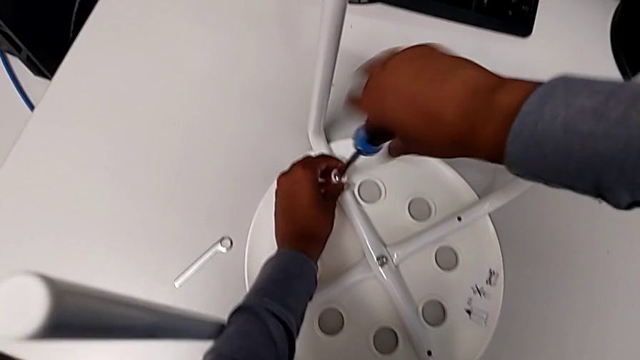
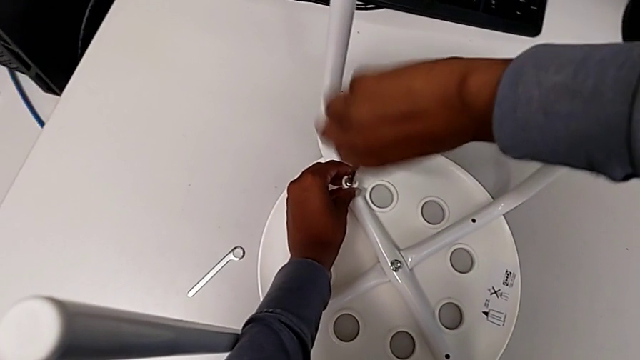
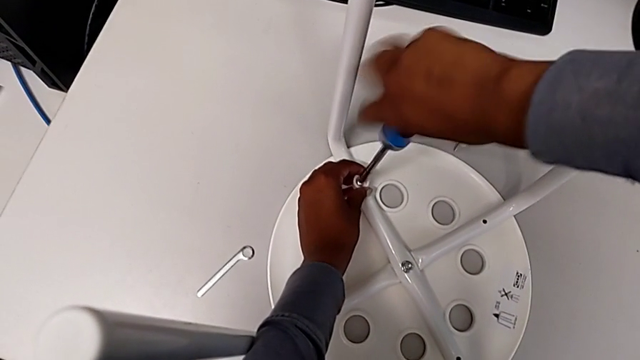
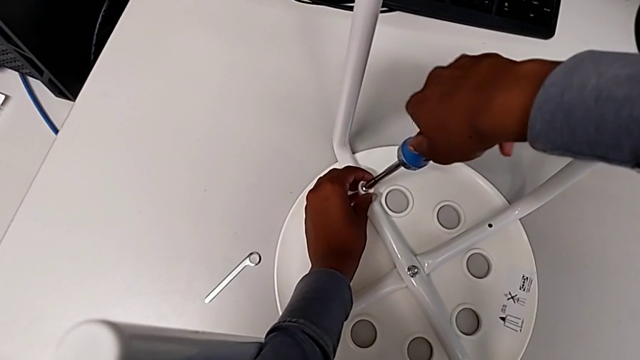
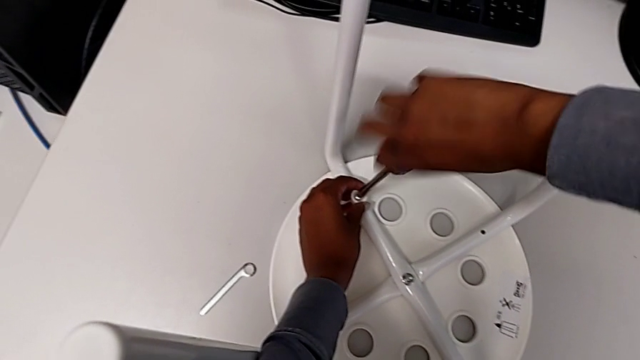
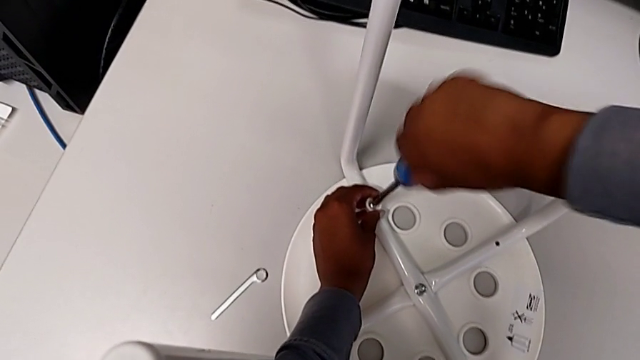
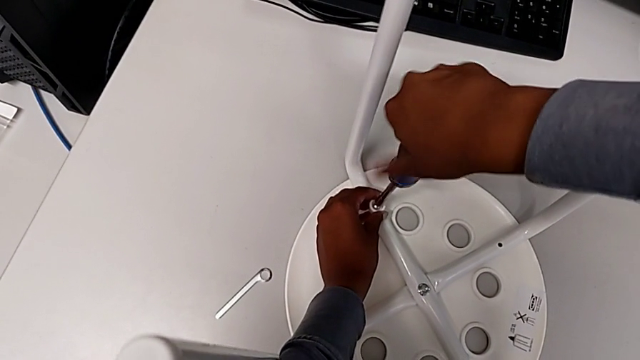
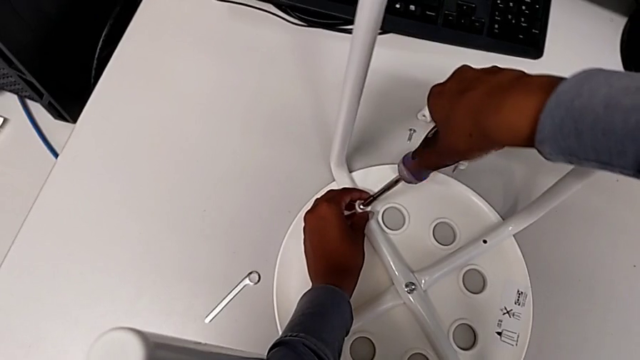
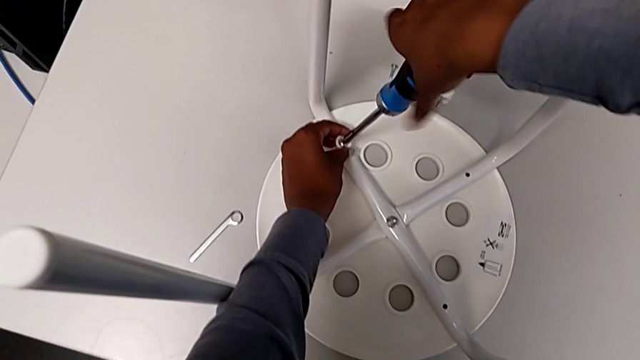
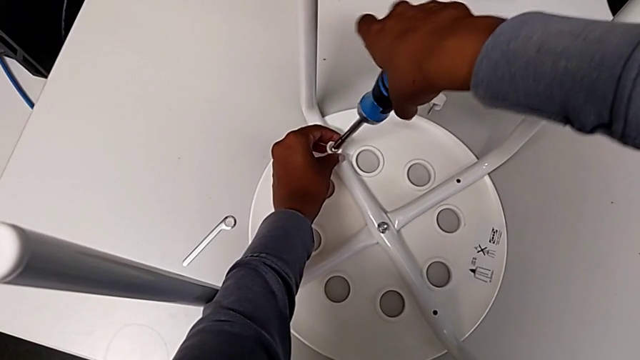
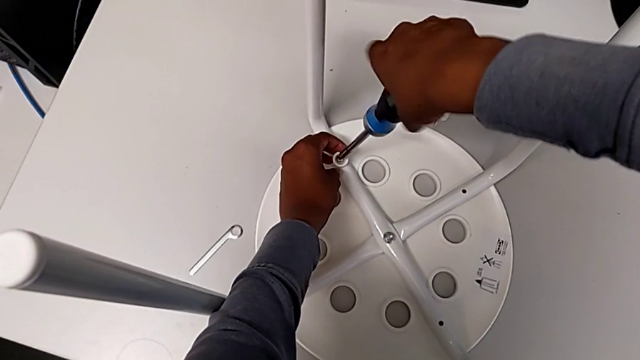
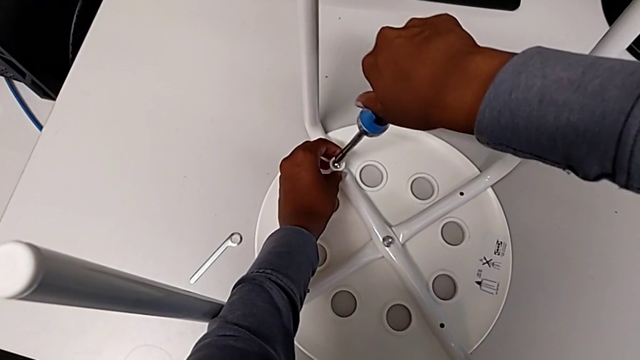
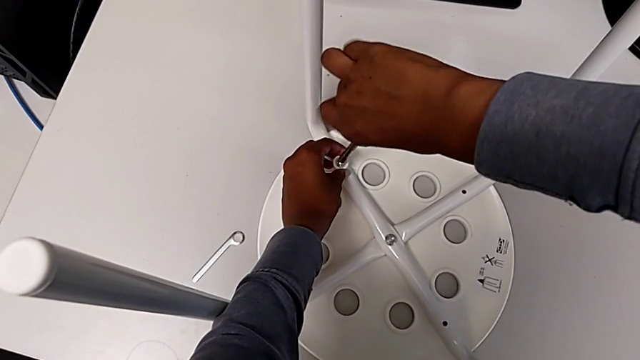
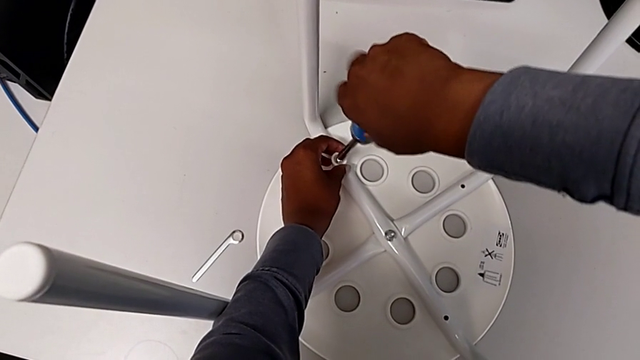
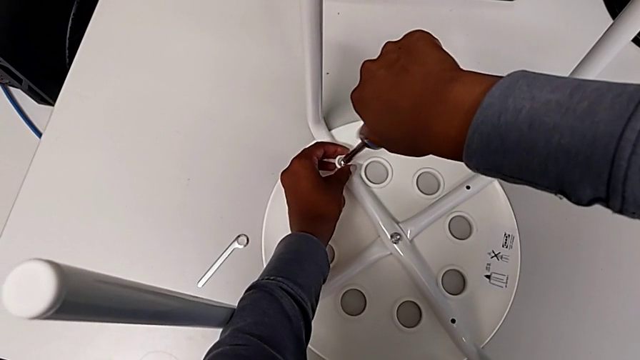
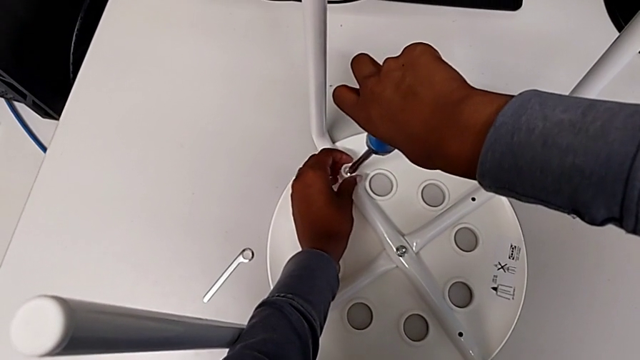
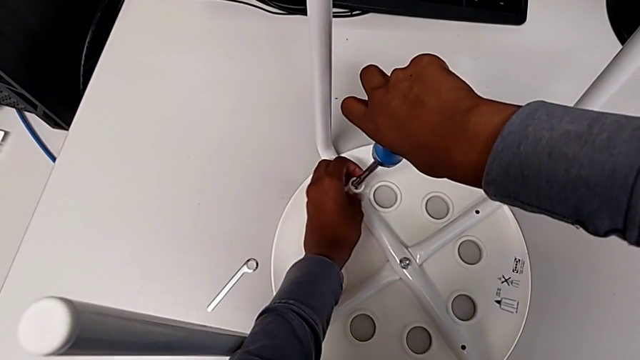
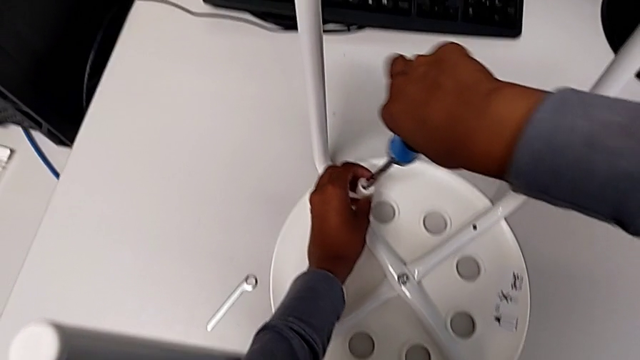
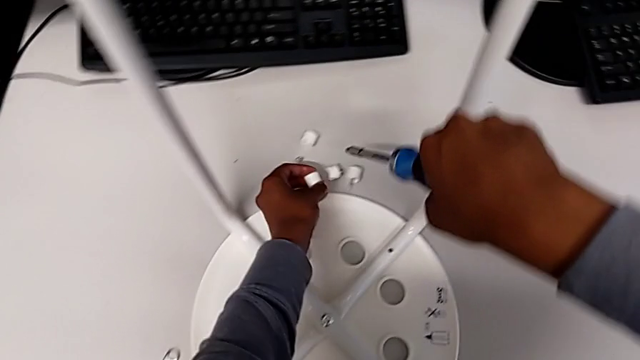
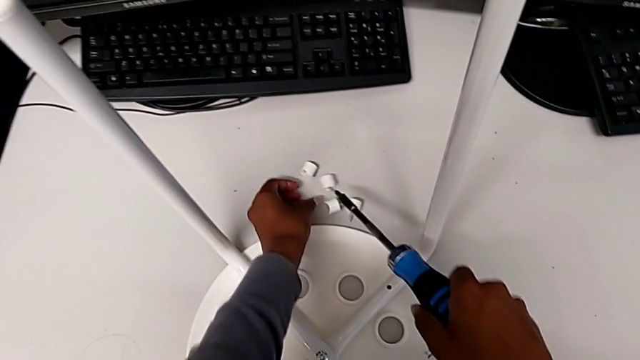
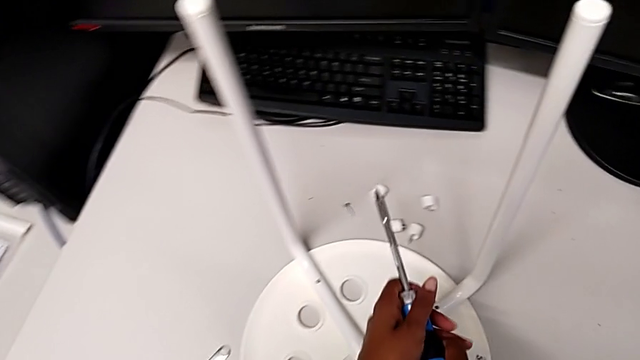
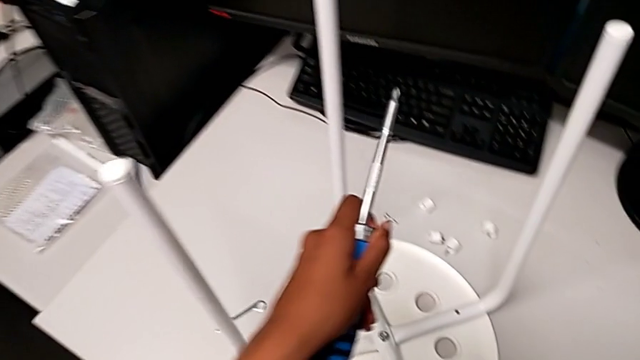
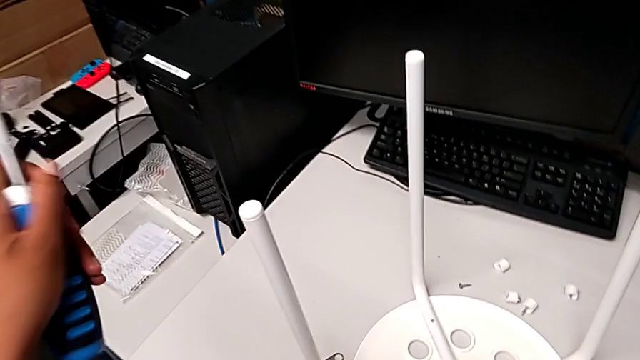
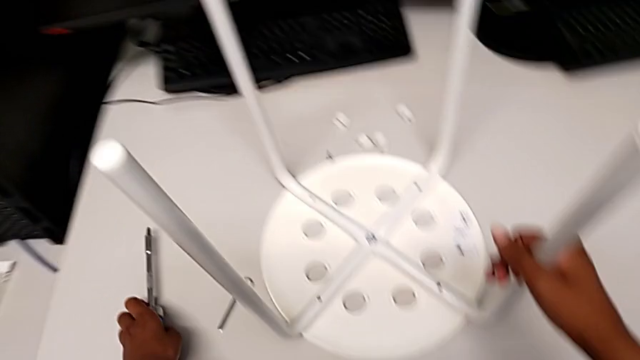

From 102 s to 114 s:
The camera wearer screws the fourth screw with the screwdriver. They keep unscrewing the screw, grab the screwdriver, place the fourth bolt and place the screwdriver.

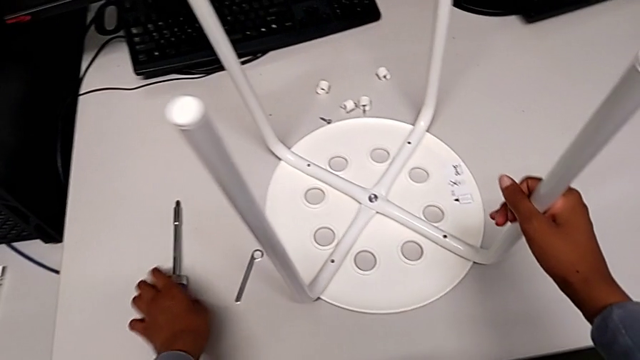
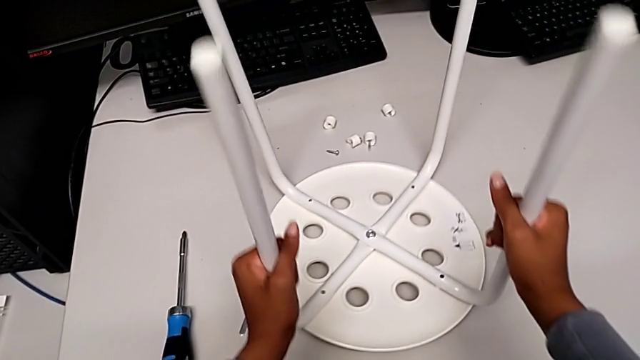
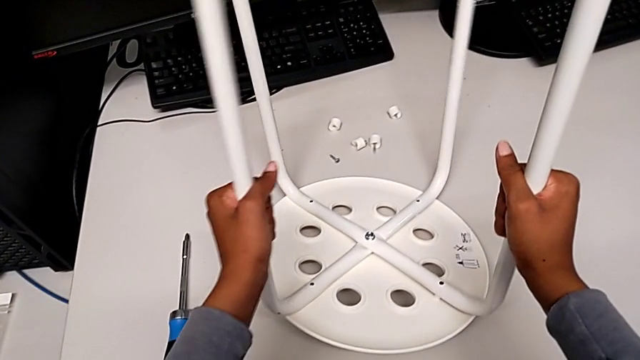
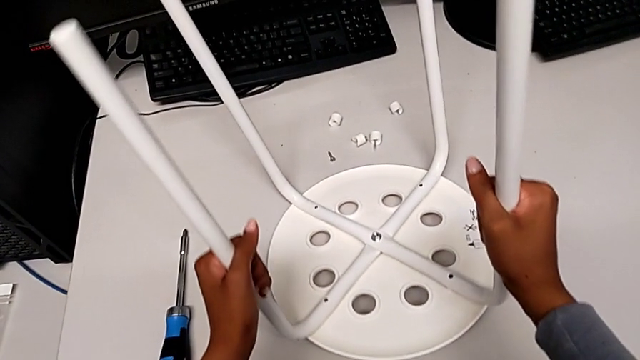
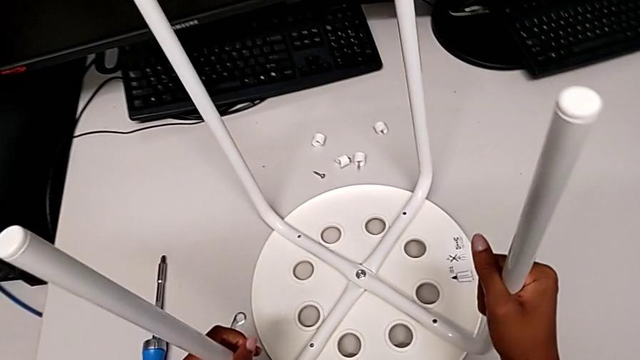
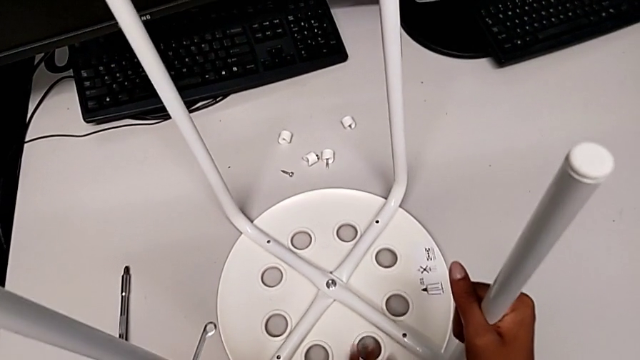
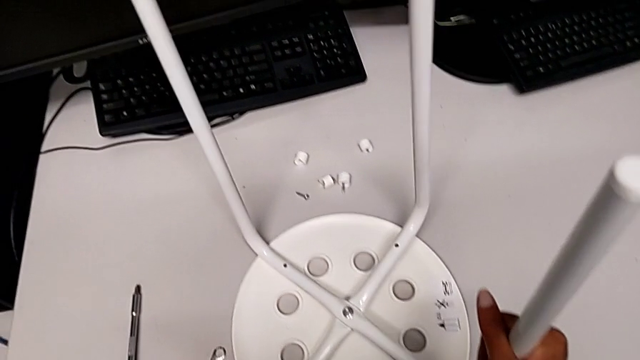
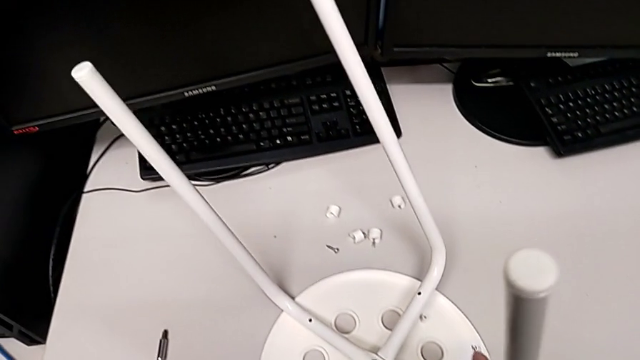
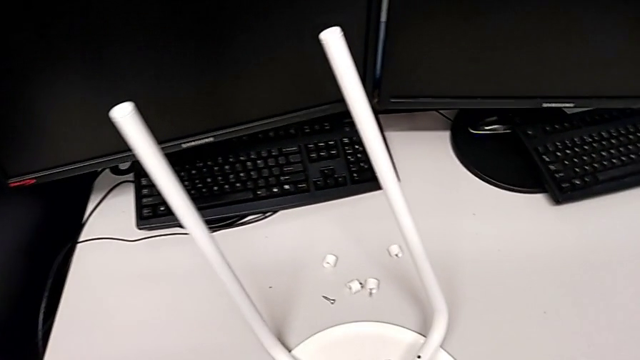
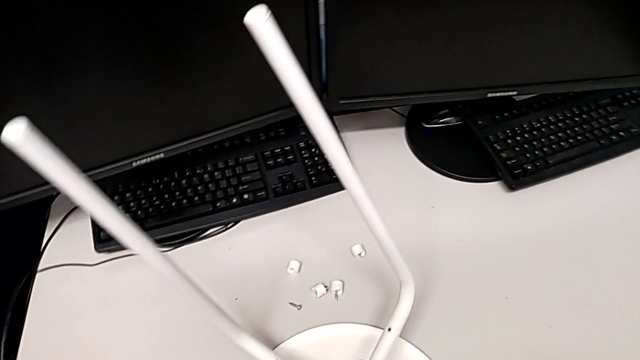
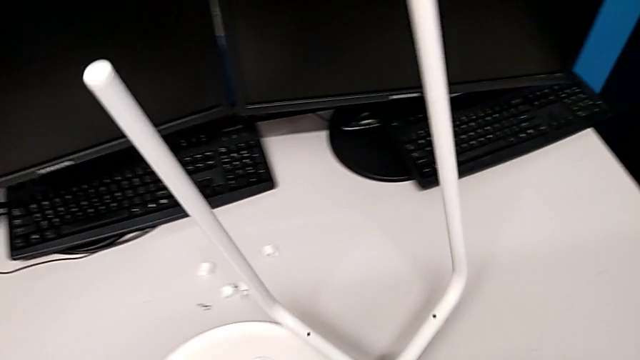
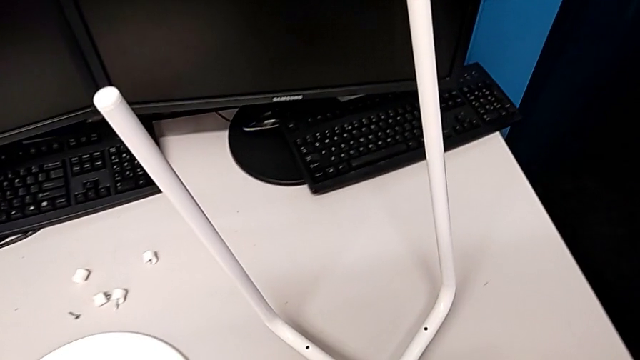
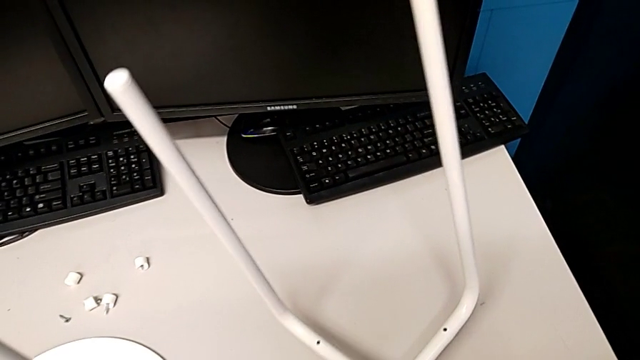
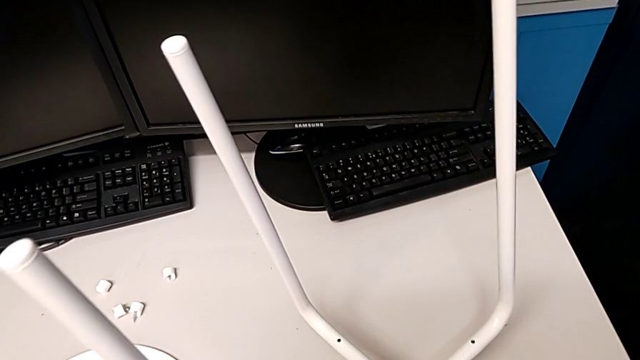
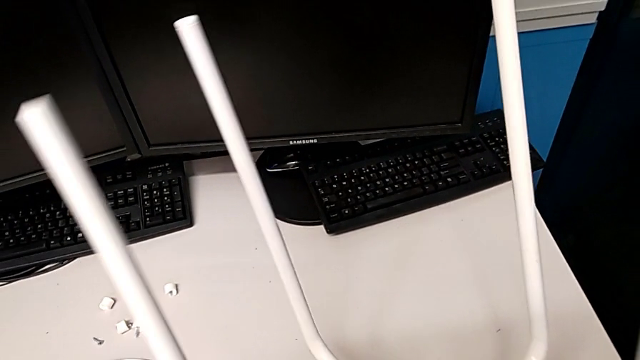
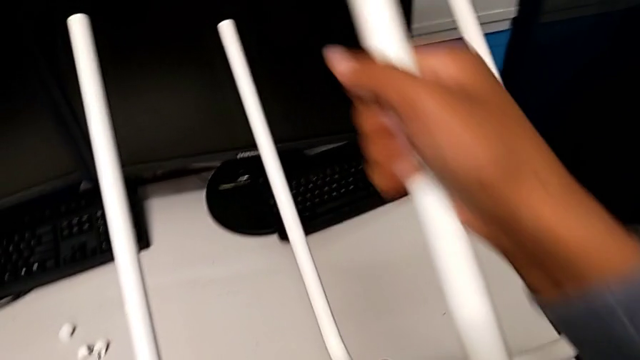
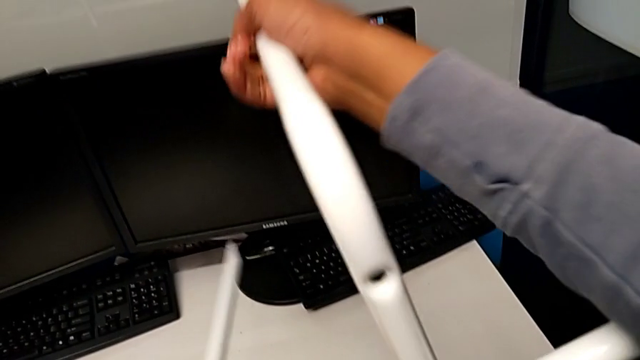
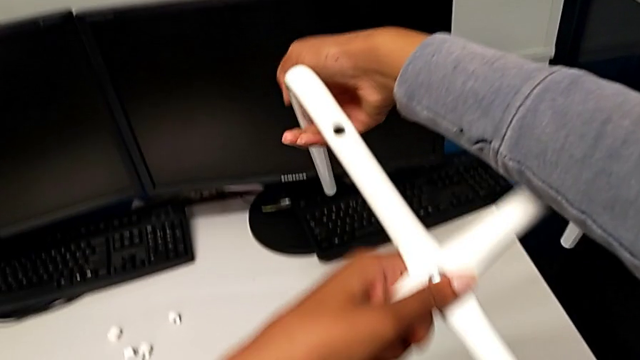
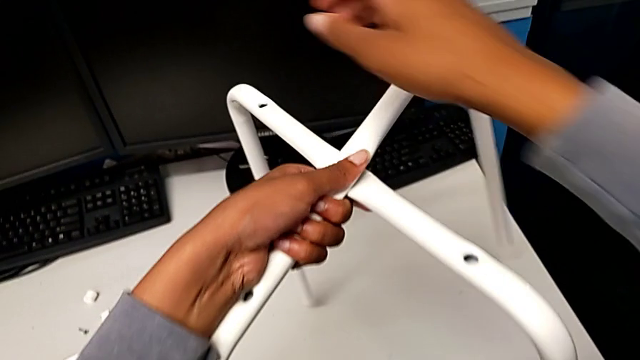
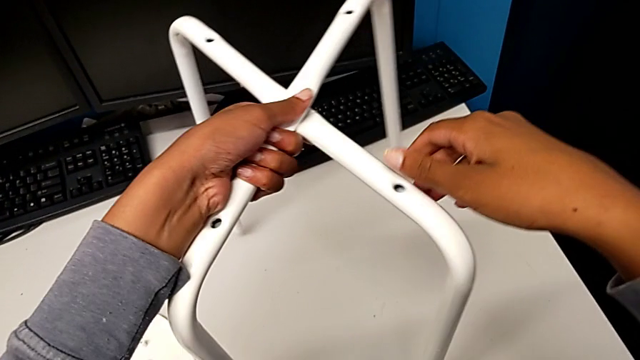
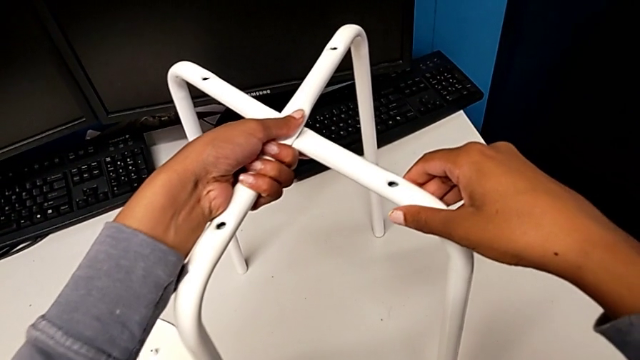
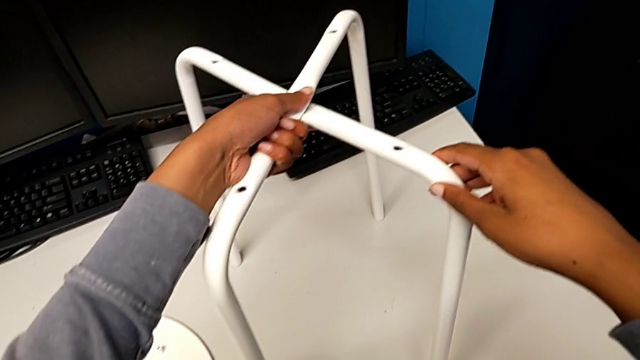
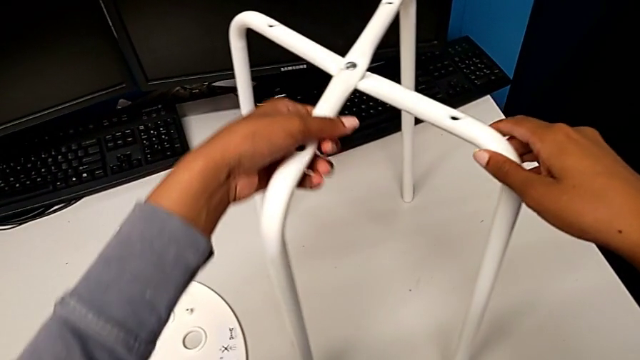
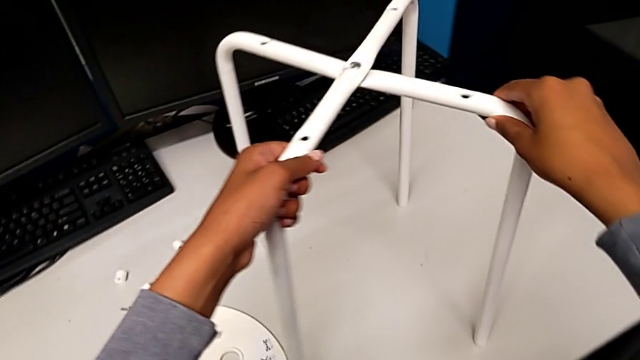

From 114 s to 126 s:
The camera wearer is disassembling the seat and the legs. They grab the leg, disassemble it, lift it, place it, rotate it and begin to place it.
